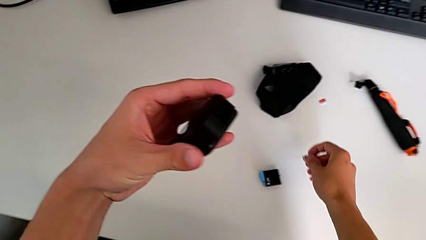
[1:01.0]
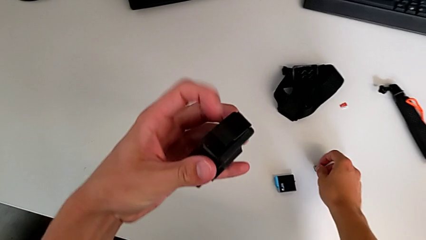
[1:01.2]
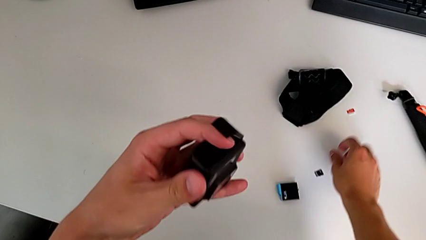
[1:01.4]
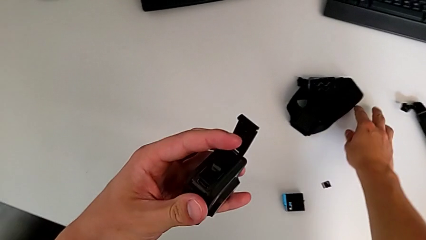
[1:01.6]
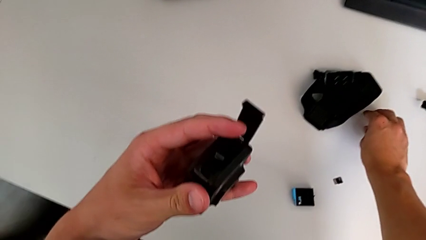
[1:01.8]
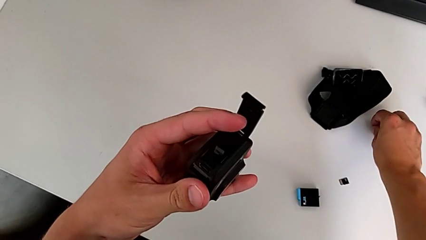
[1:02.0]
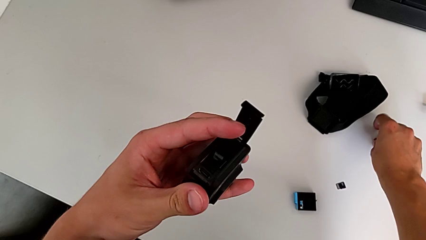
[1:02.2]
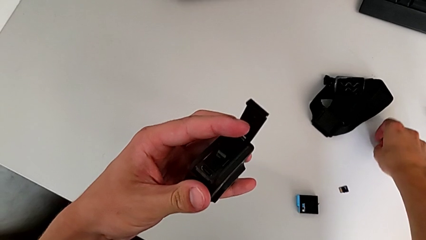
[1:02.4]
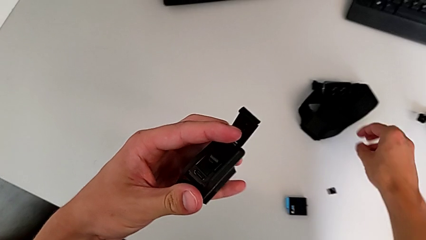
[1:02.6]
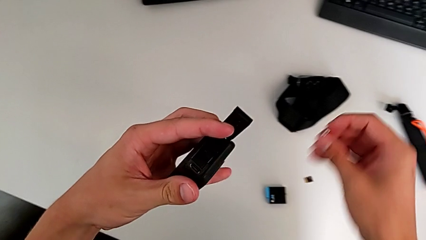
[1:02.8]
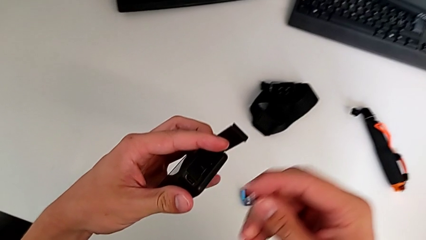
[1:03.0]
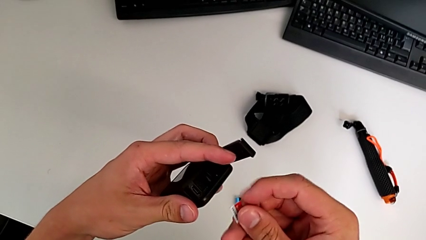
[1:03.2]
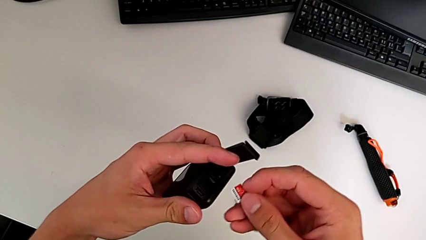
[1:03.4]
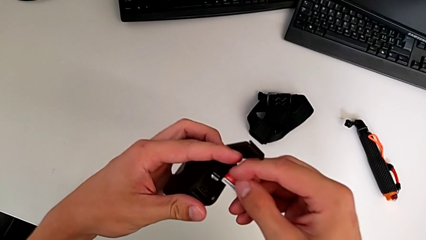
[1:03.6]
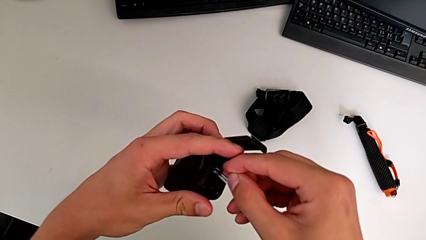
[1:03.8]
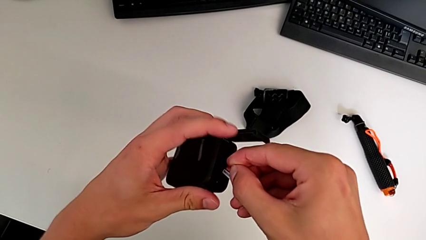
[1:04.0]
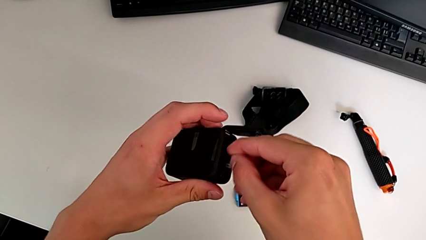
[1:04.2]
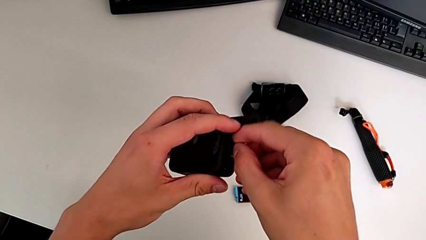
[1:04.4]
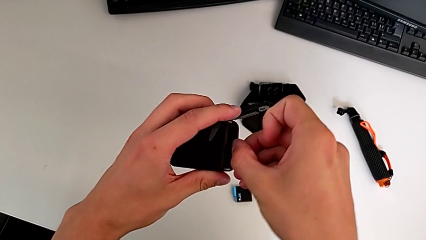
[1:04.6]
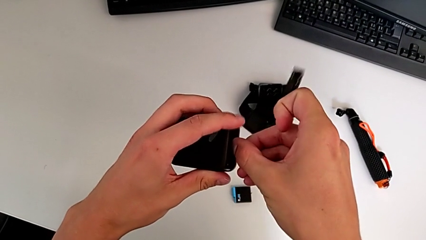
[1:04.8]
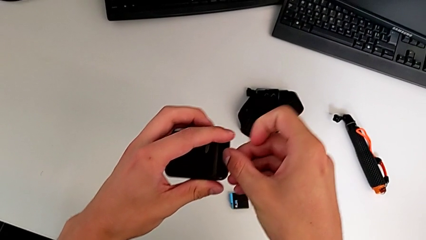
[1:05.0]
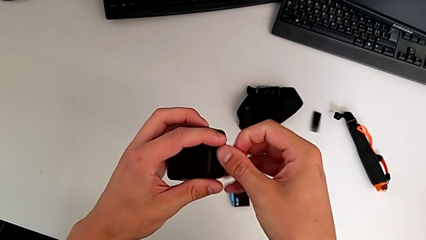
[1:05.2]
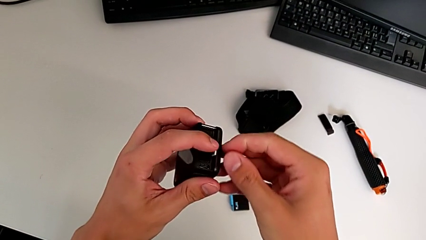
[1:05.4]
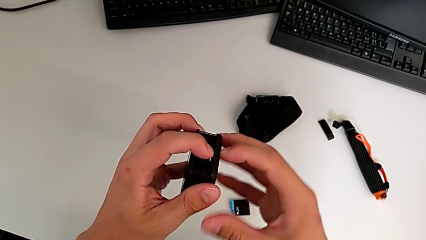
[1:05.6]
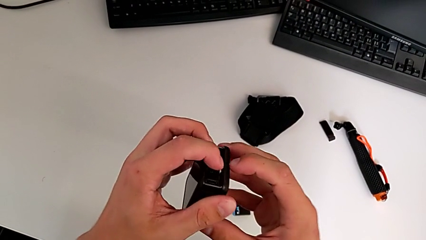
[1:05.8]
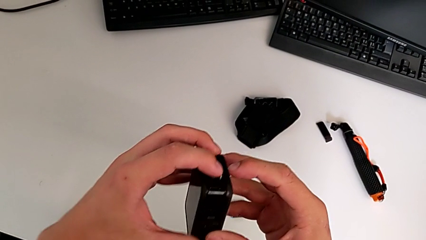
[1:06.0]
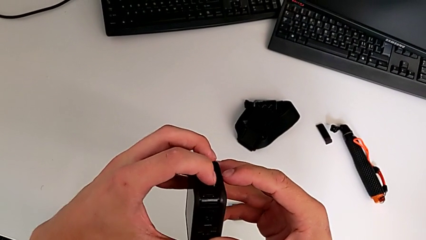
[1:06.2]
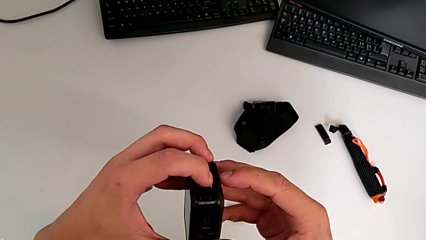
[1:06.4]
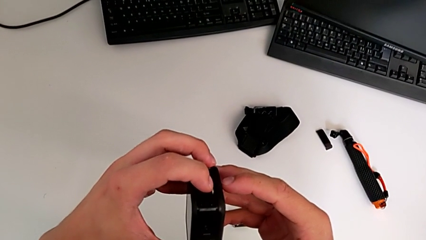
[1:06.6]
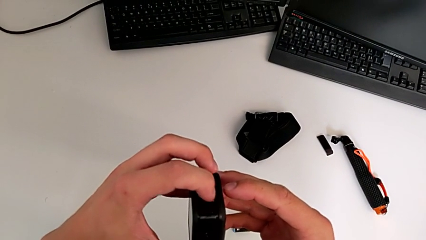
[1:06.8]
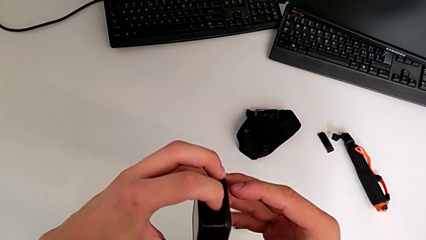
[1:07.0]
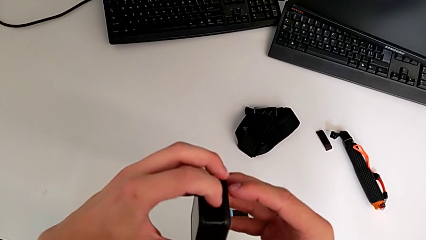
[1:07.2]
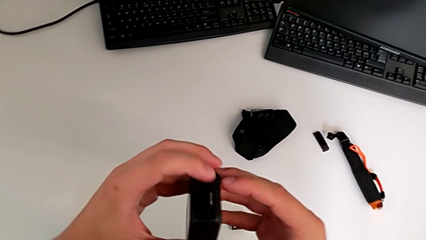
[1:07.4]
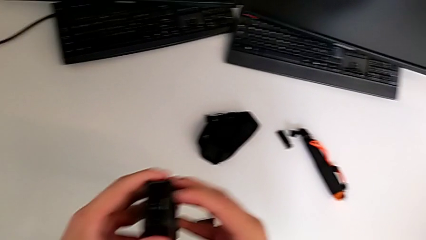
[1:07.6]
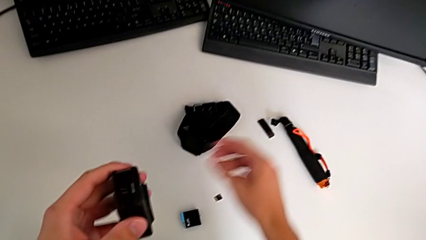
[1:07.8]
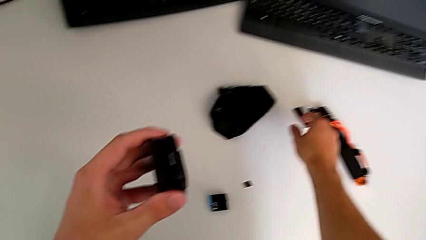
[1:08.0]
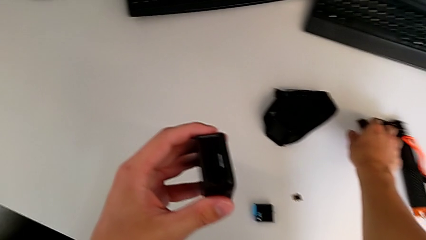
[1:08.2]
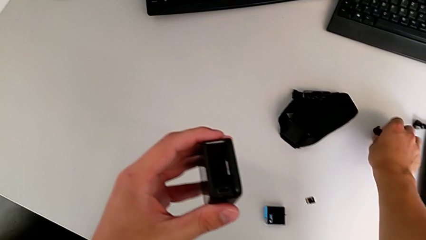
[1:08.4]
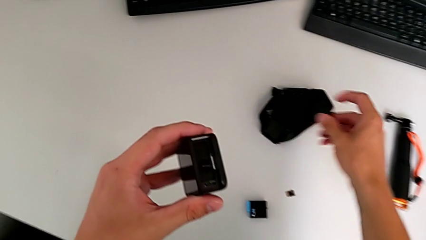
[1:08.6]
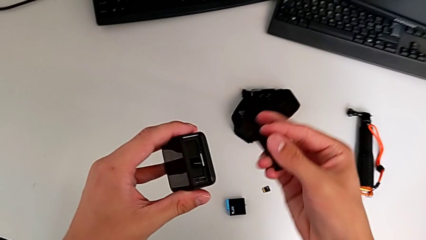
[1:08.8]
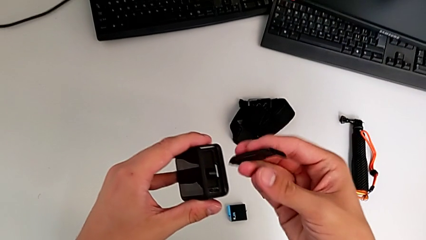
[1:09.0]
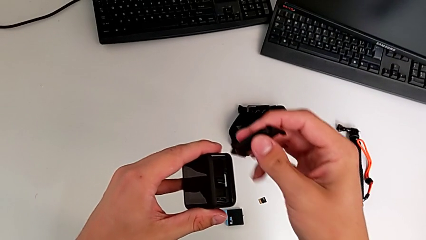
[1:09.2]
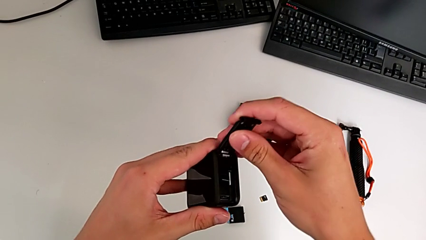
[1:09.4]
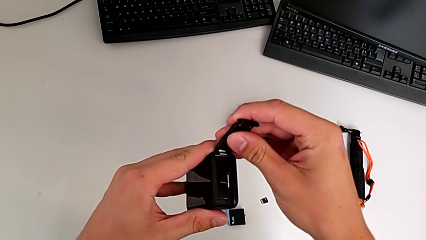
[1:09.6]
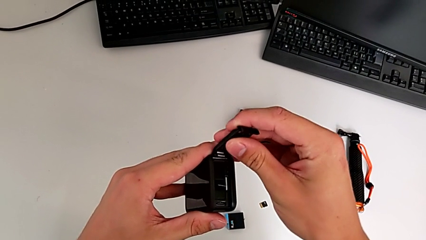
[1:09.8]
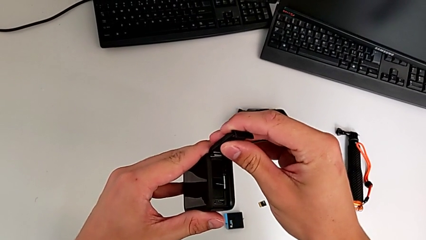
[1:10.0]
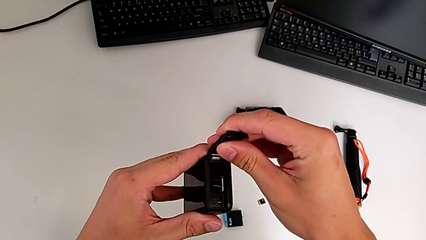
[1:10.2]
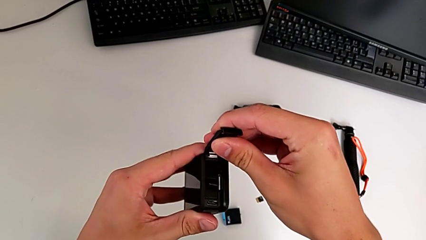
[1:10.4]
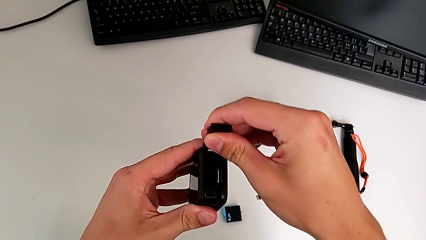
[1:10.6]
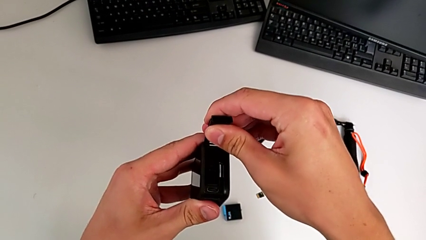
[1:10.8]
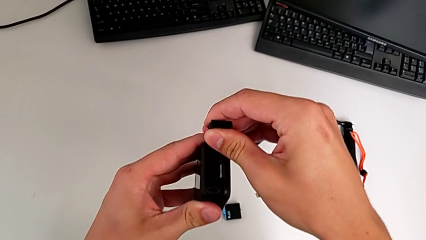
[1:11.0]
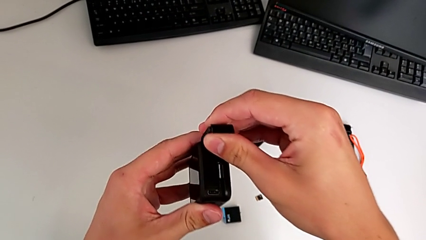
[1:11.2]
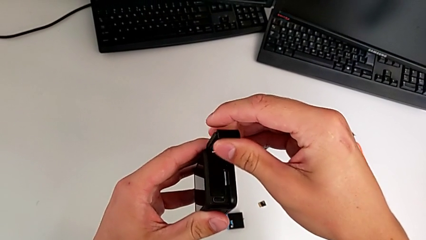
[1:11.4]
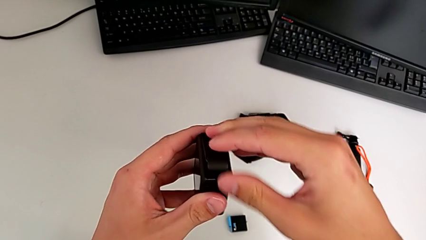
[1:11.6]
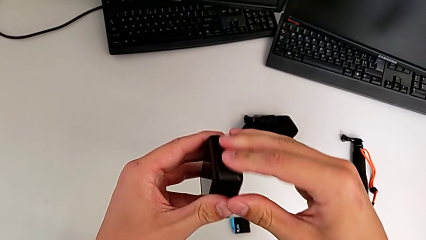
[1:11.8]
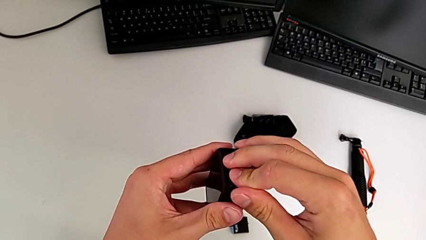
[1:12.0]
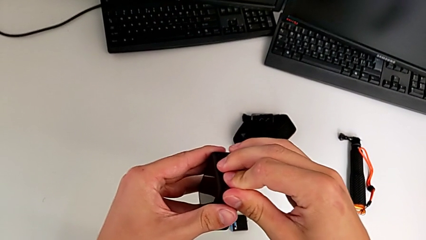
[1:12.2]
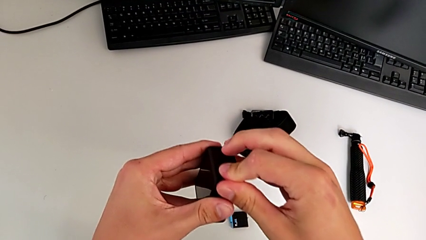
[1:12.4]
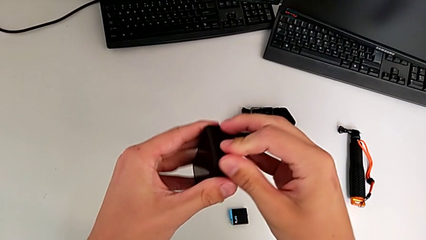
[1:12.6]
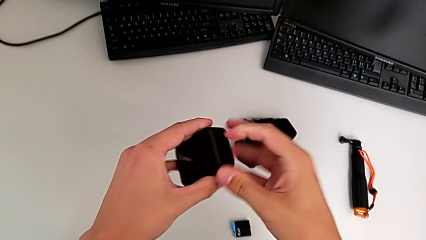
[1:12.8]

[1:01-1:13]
The camera wearer is exchanging the GoPro's old micro SD card for a new one. They grab the new SD card, wrongly drop the battery door, insert the new SD card, grab the battery door, place it and close the GoPro.

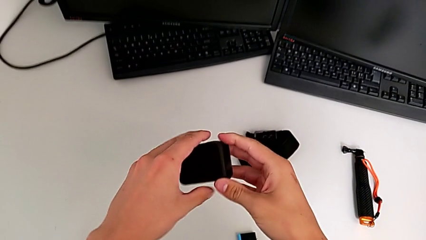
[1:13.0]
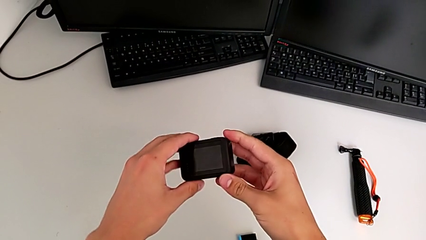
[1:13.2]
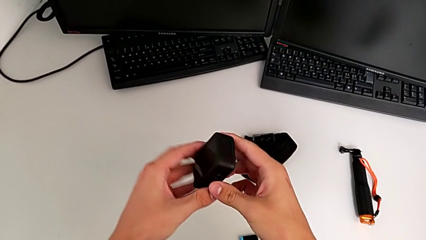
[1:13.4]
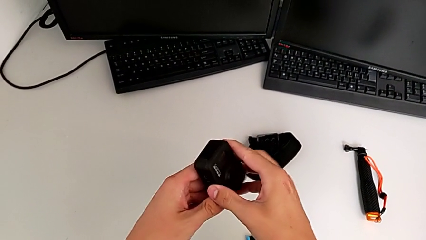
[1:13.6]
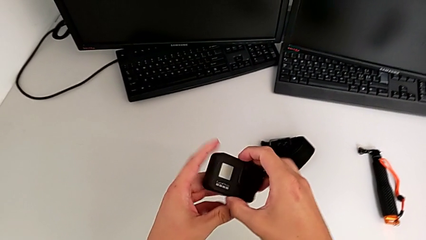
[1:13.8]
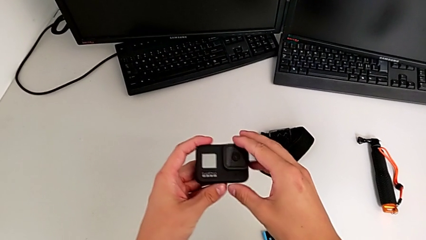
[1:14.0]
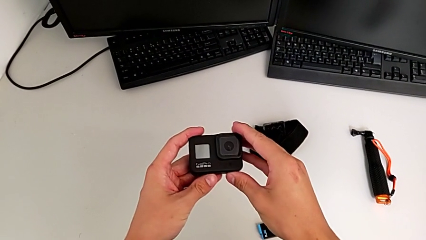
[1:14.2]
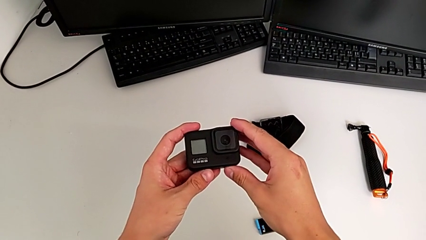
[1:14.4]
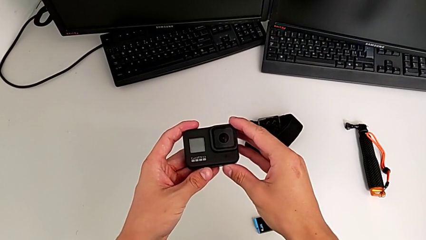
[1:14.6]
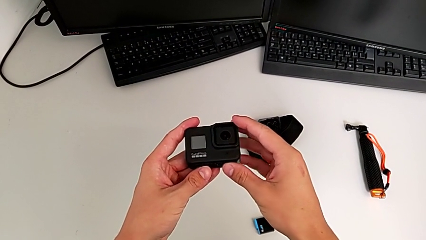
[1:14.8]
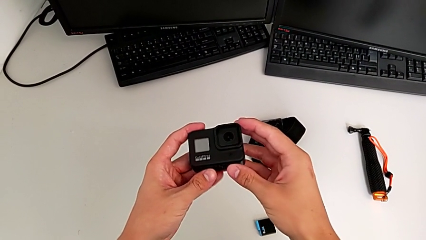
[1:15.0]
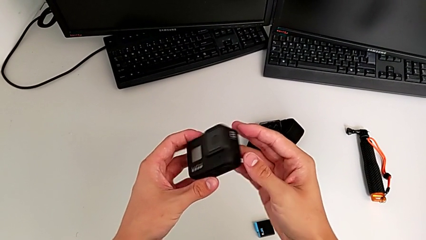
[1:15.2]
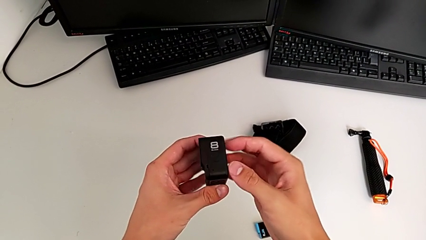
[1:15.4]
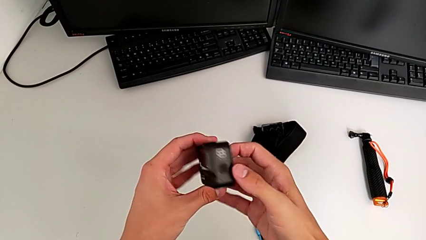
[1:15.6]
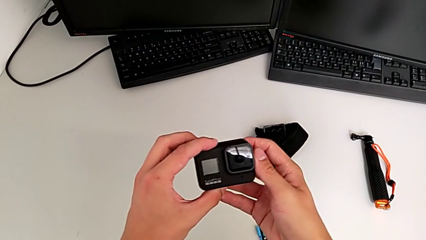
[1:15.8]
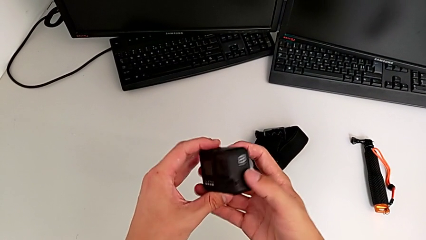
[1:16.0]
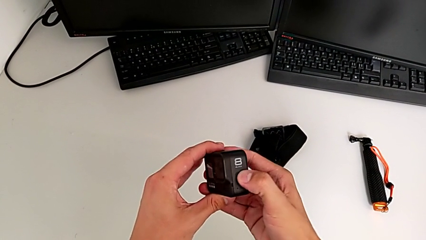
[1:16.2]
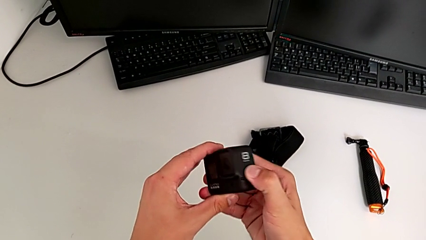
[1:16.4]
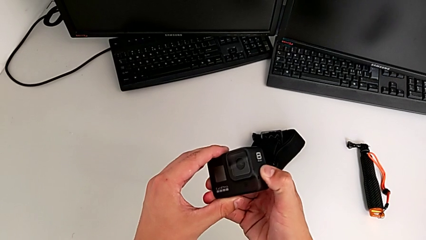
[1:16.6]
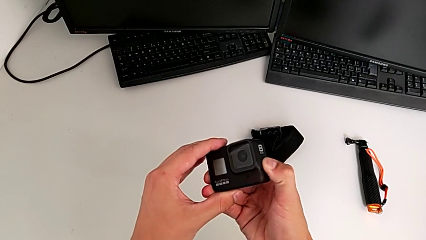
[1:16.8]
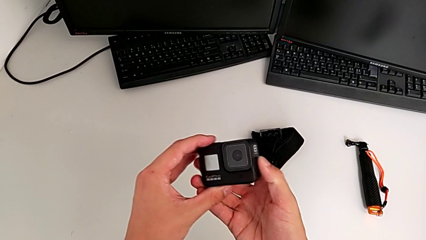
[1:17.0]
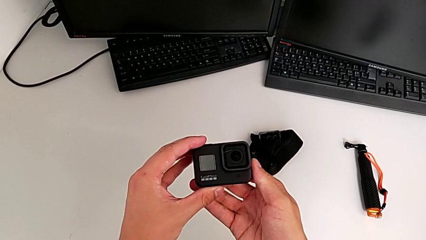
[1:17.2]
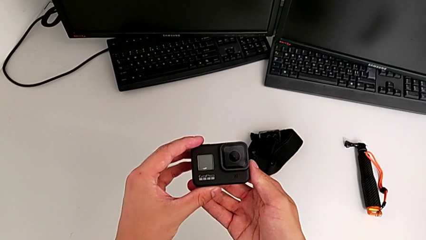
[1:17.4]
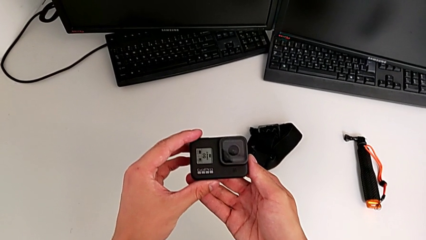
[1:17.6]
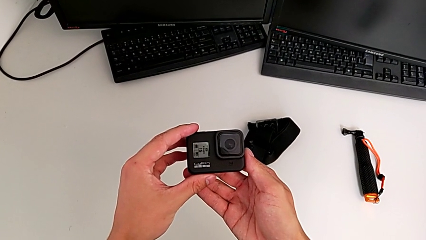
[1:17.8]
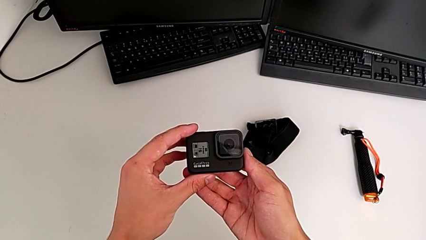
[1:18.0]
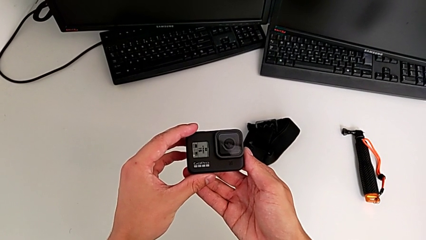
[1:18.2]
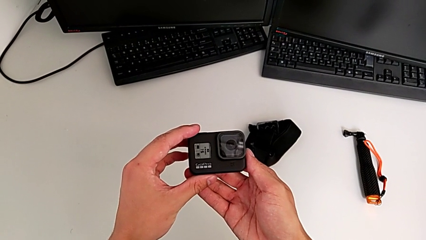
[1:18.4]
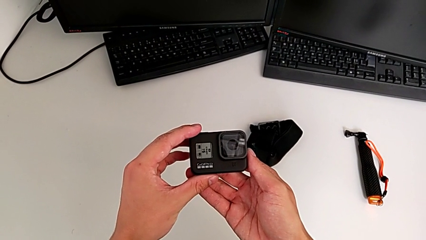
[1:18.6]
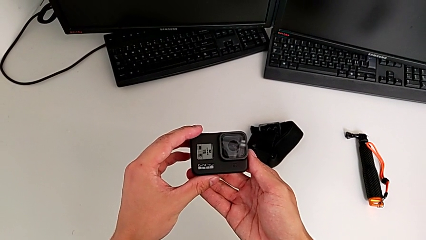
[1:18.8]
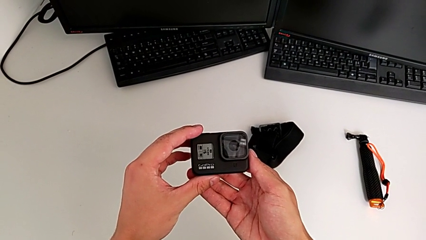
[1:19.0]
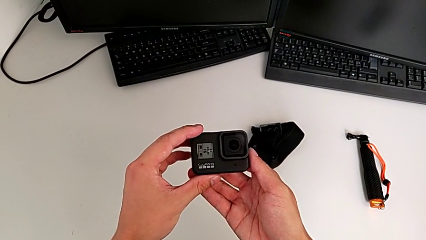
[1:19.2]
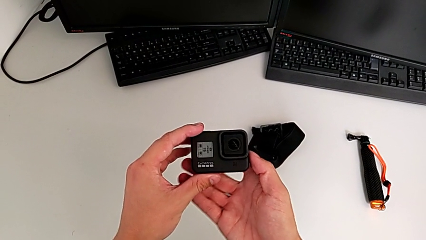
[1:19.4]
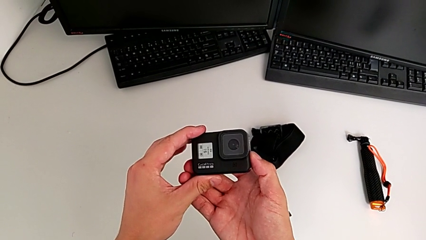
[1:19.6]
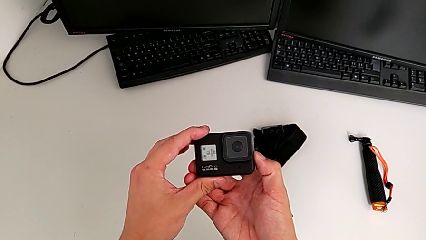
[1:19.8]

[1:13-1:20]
The camera wearer turns on the GoPro. They flip the GoPro, turn the left GoPro, click the button and hold the GoPro.
